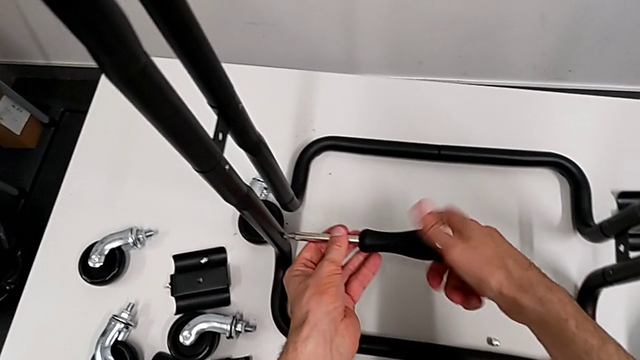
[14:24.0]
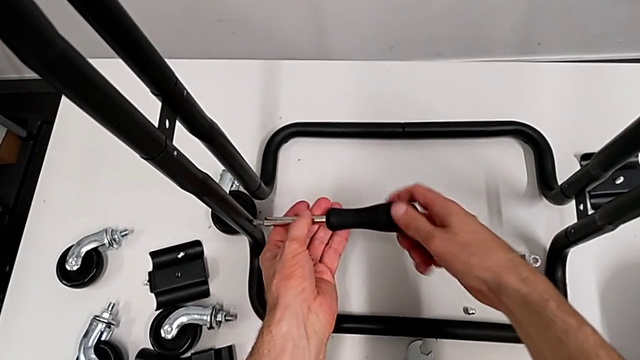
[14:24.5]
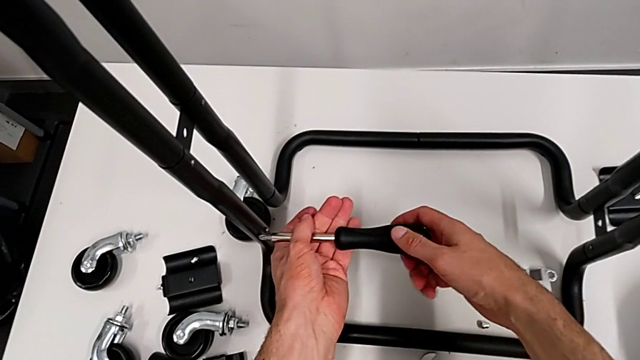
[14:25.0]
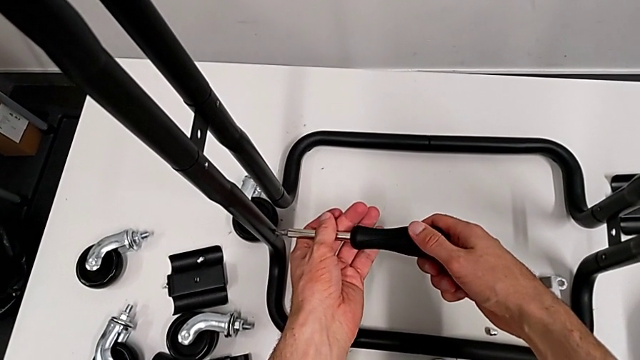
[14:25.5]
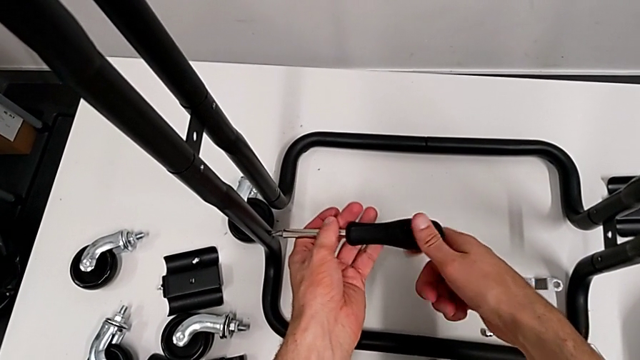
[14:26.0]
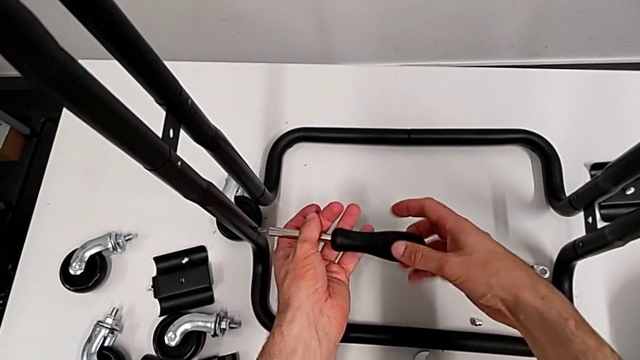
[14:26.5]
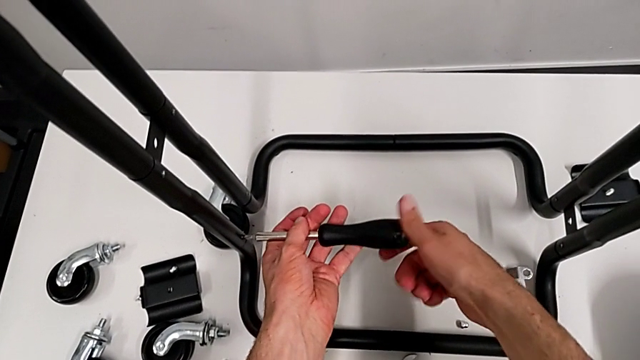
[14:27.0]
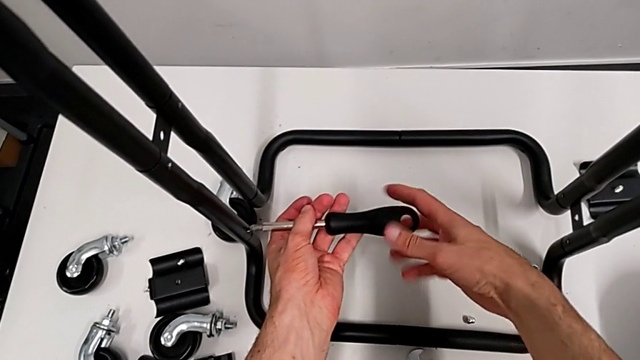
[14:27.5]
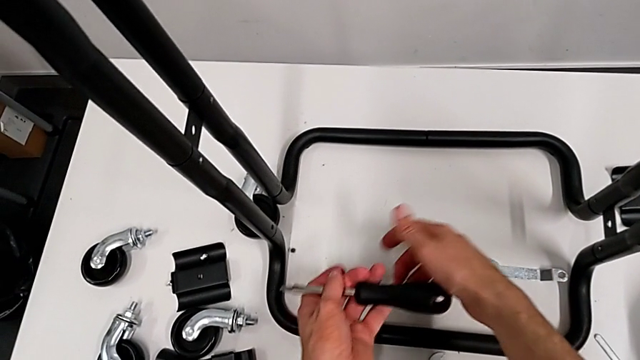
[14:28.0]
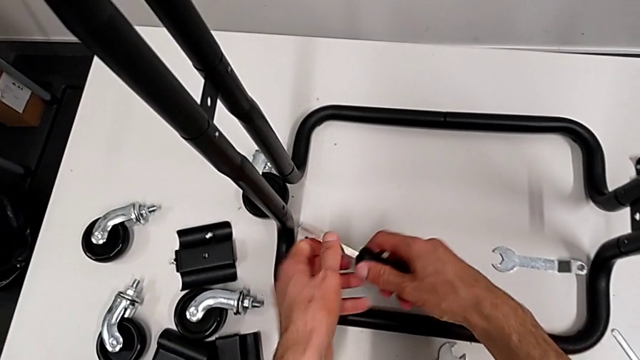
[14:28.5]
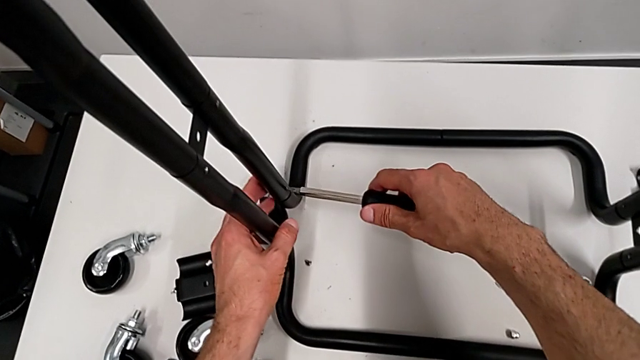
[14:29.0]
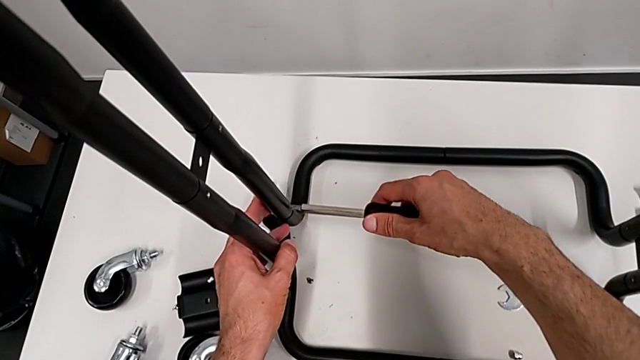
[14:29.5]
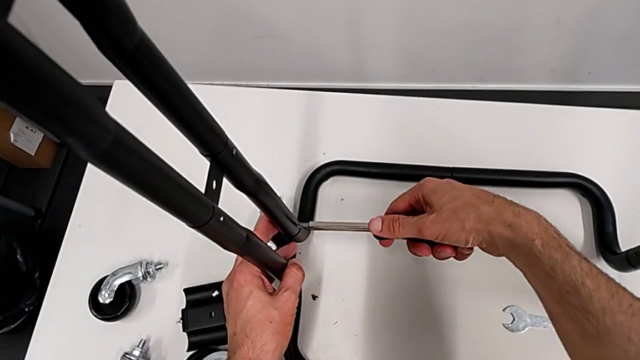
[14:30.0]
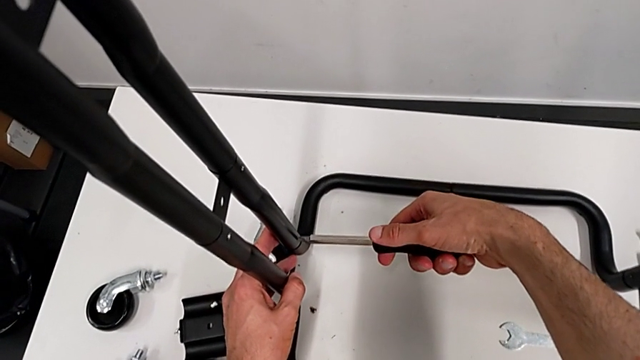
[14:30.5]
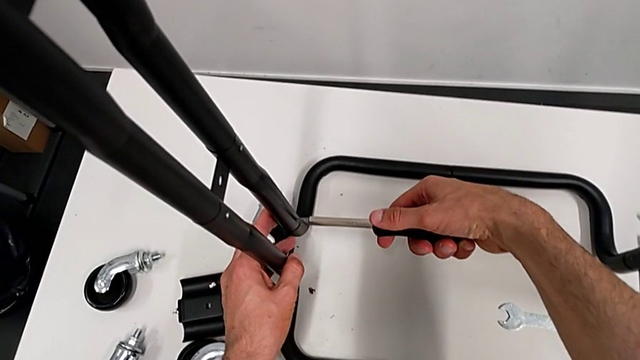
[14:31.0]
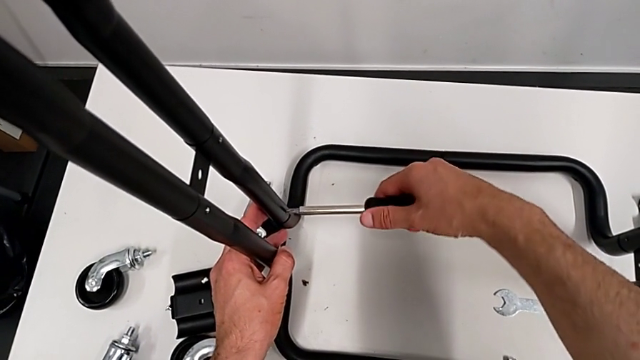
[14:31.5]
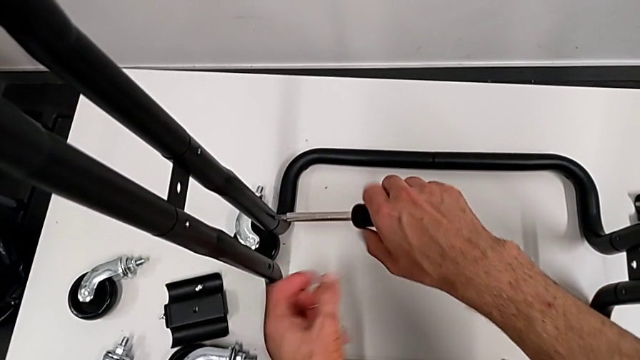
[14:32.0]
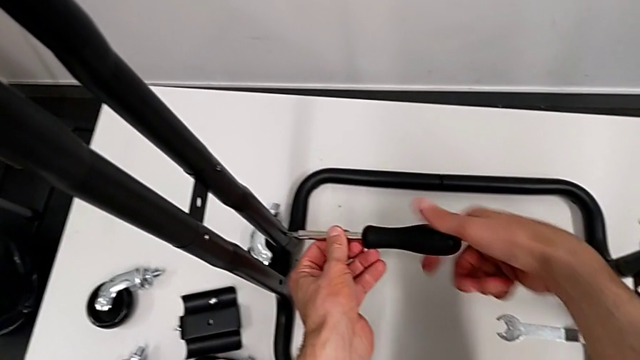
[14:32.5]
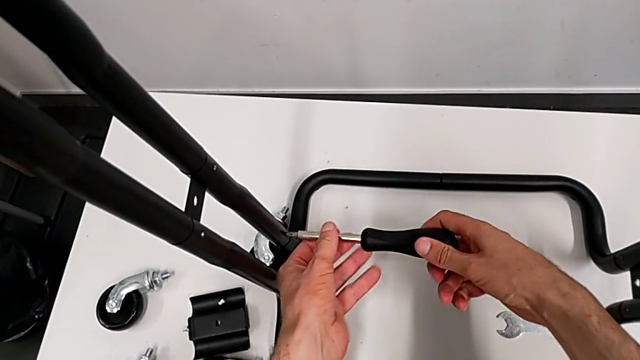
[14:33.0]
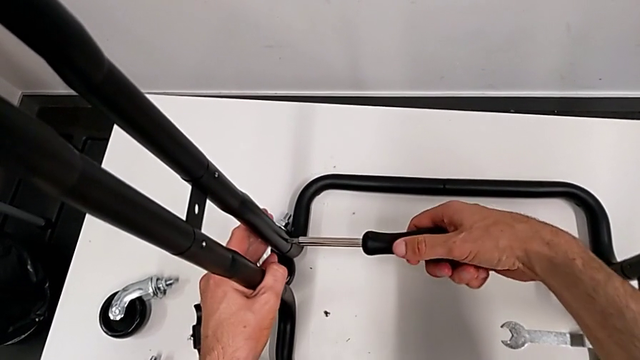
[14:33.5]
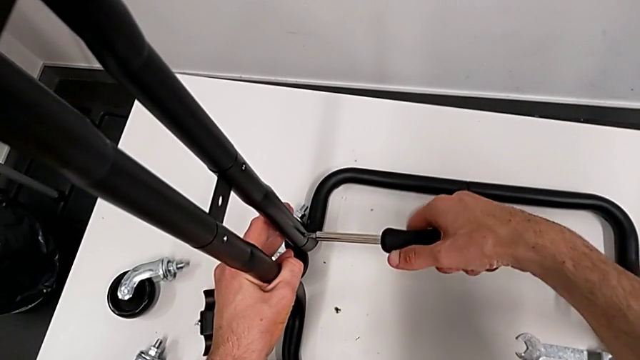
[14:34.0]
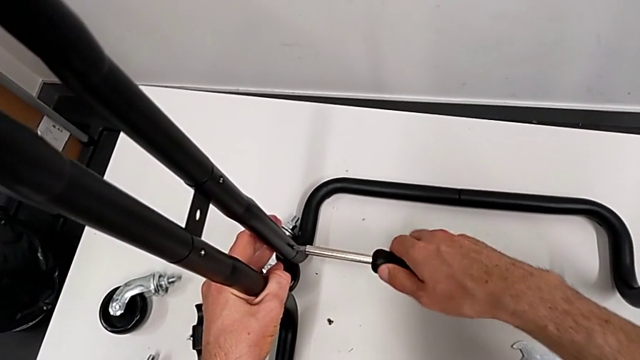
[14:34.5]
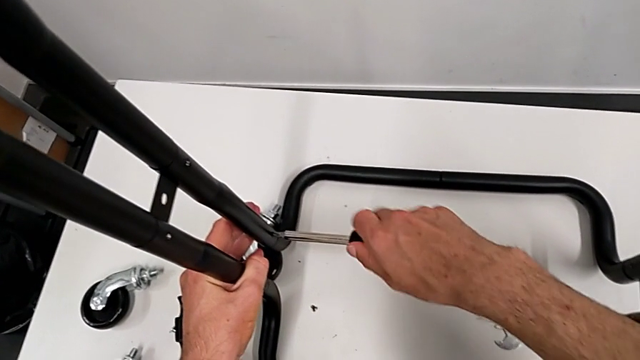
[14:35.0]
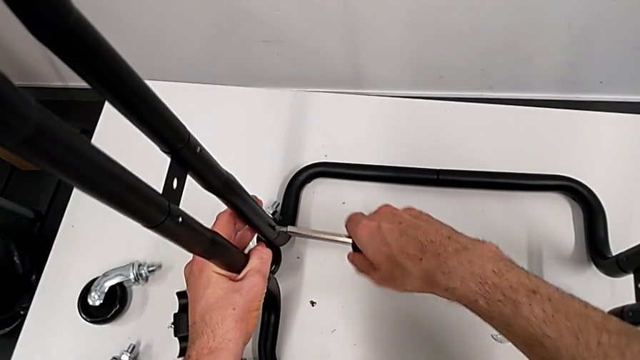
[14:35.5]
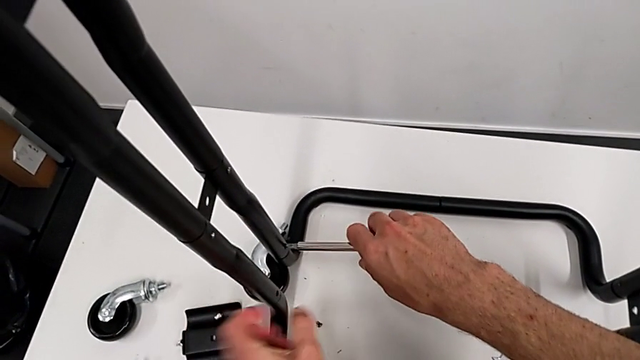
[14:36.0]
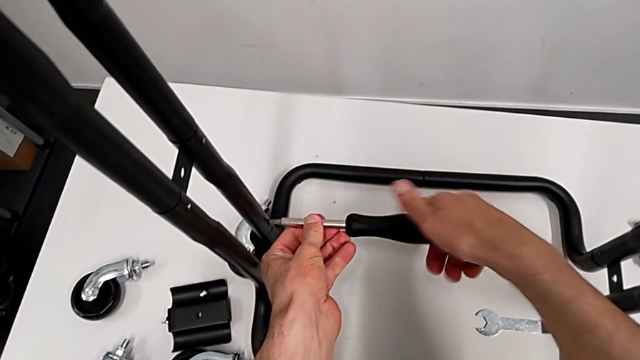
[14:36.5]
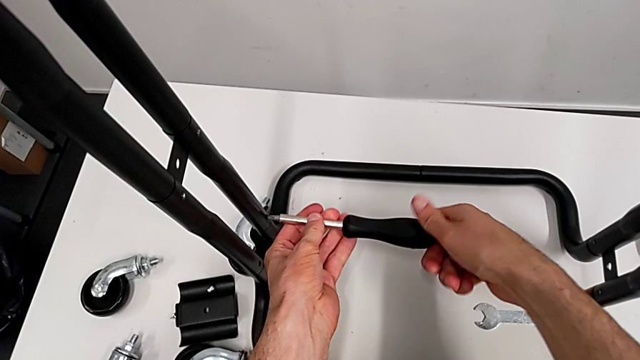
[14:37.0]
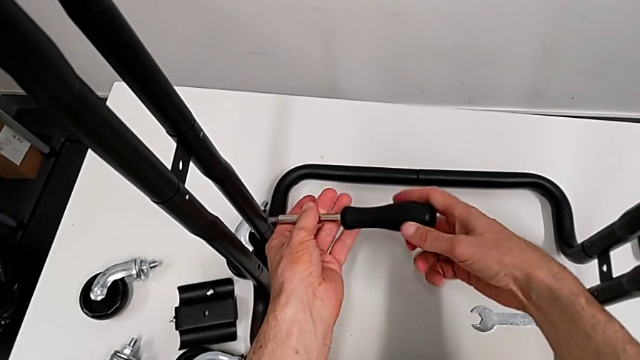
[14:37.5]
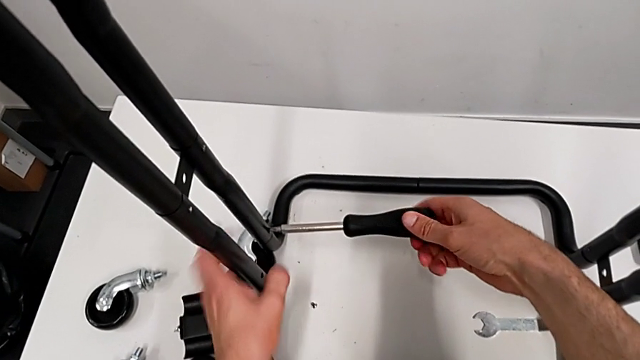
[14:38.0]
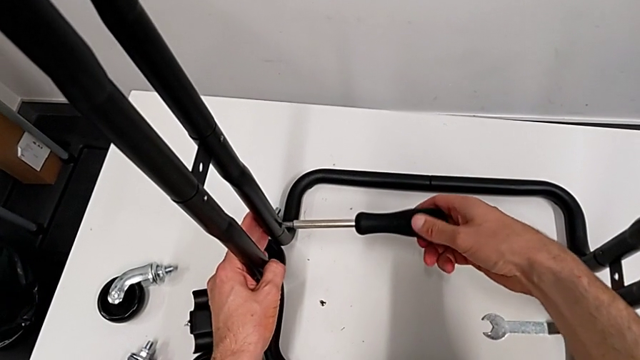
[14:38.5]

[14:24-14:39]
The camera wearer is disassembling the half frames. They keep unscrewing the screw and unscrew the second screw.

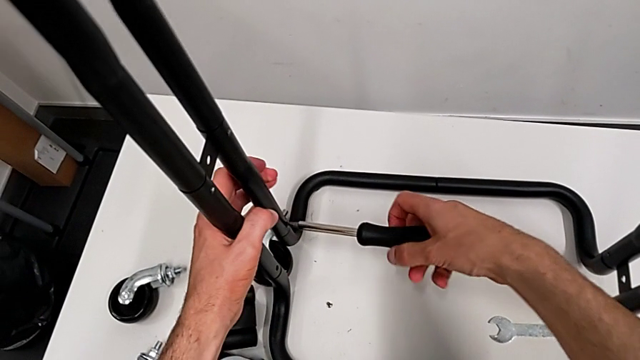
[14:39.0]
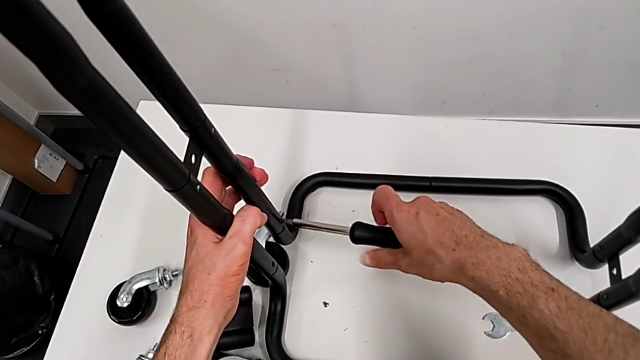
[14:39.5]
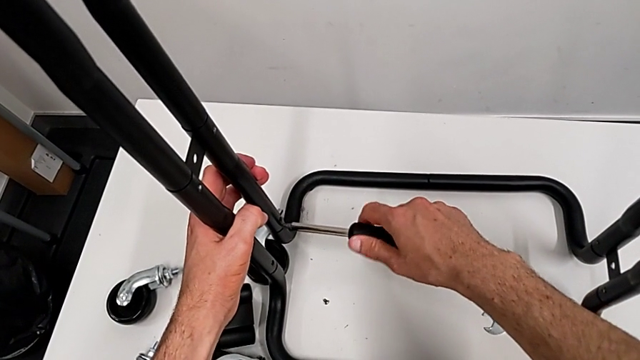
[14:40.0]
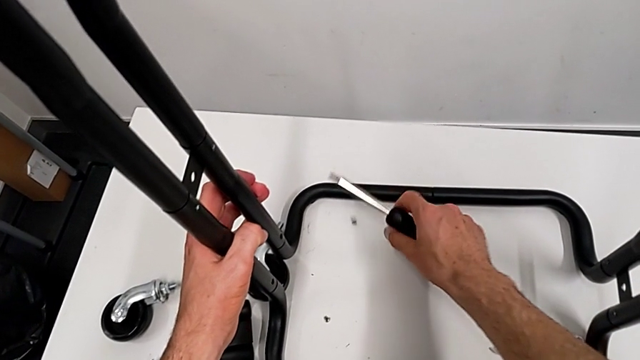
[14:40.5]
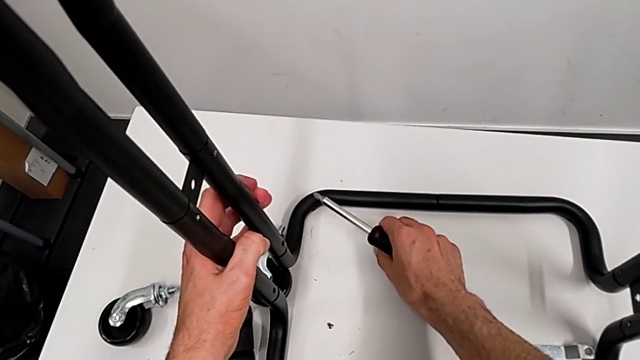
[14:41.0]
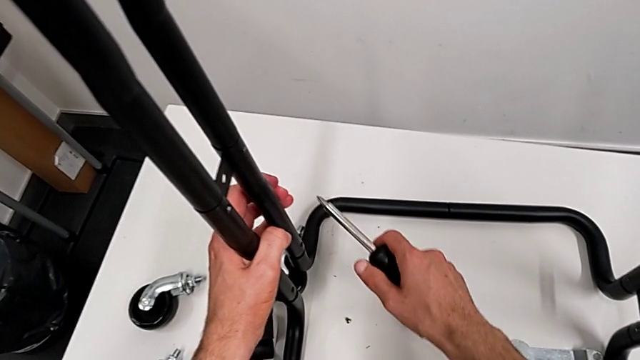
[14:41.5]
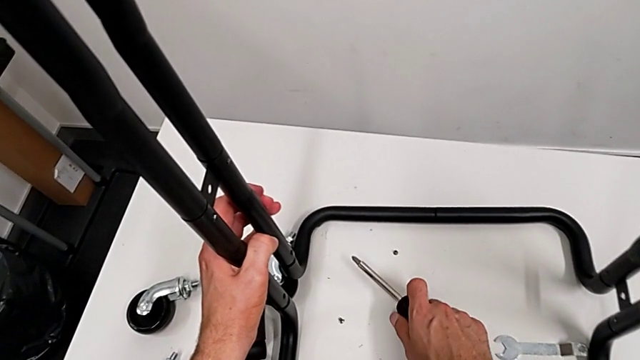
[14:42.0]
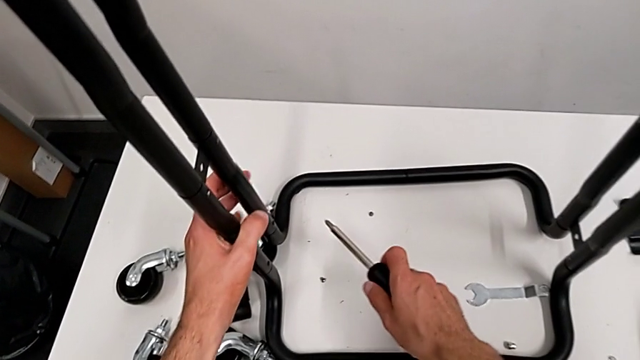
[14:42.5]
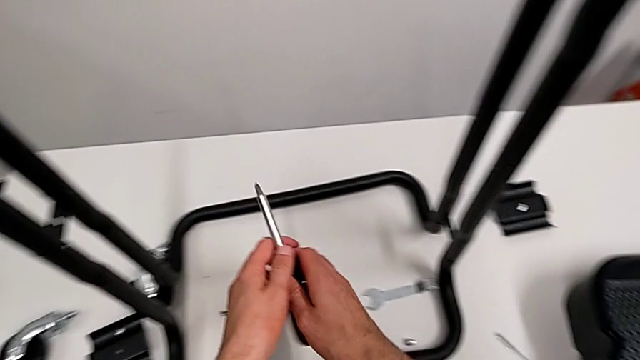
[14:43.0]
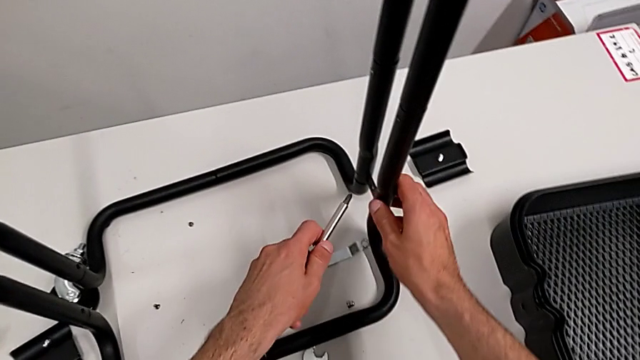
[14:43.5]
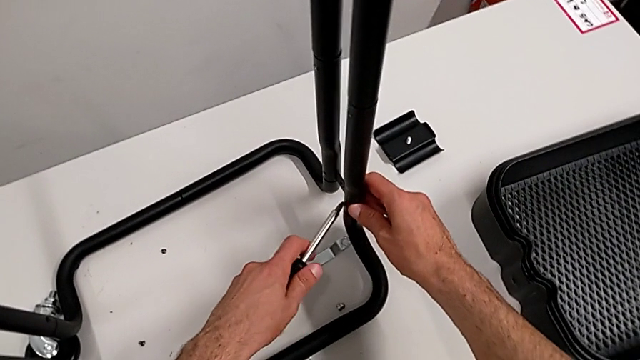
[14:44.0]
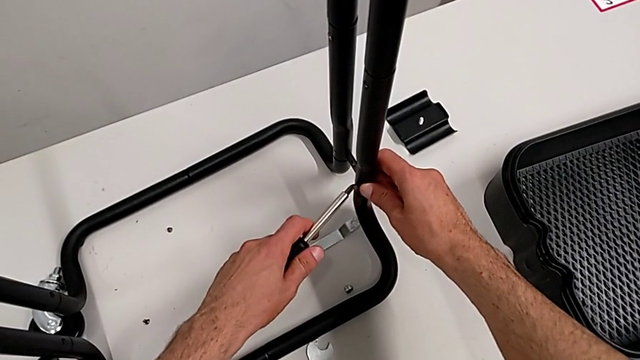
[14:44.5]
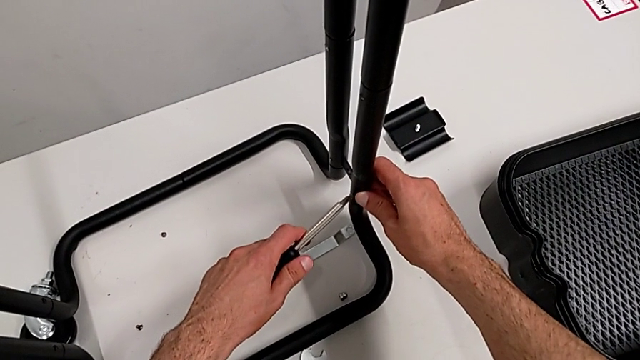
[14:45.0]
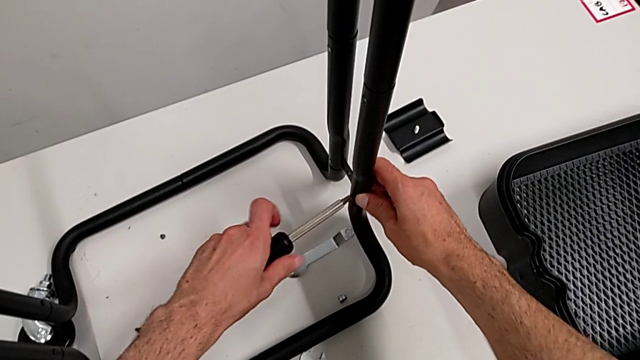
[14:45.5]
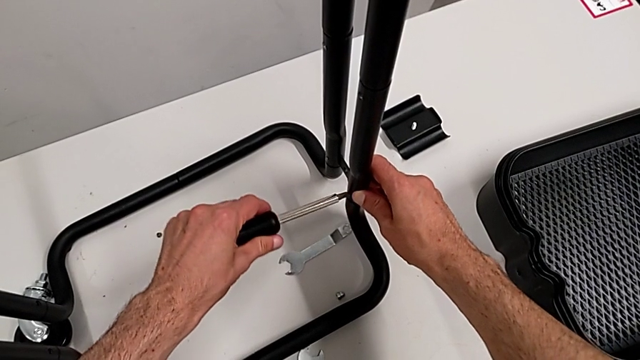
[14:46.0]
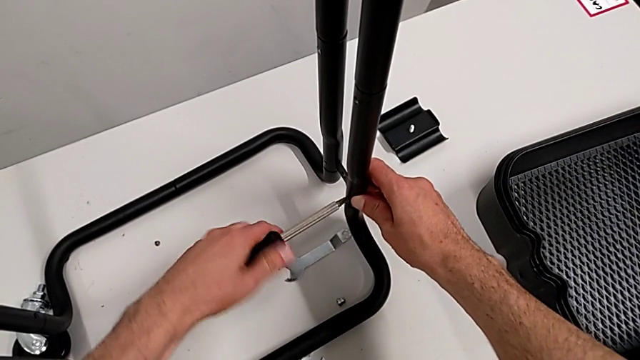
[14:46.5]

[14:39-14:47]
The camera wearer is disassembling the half frames. They grab the screw and begin to unscrew it.
